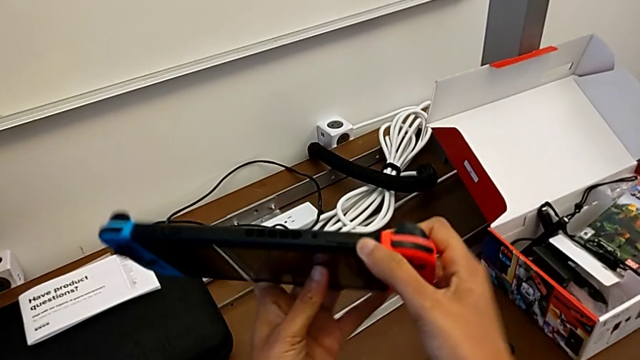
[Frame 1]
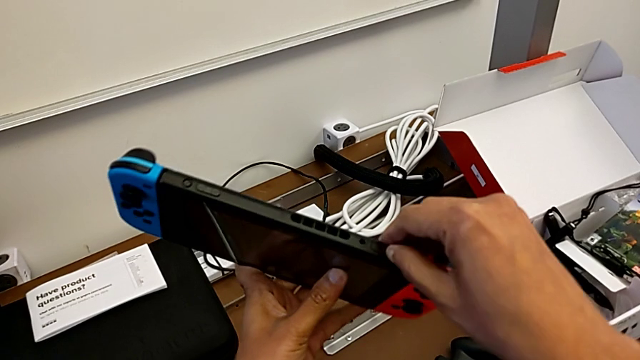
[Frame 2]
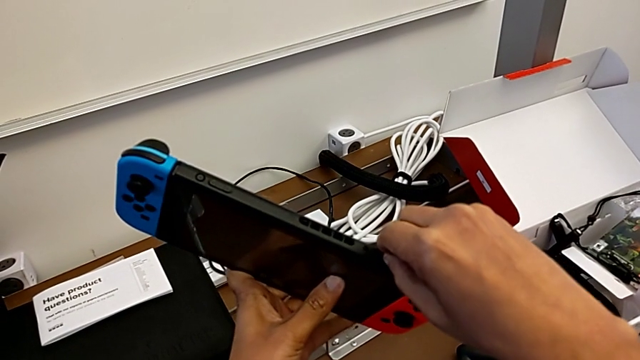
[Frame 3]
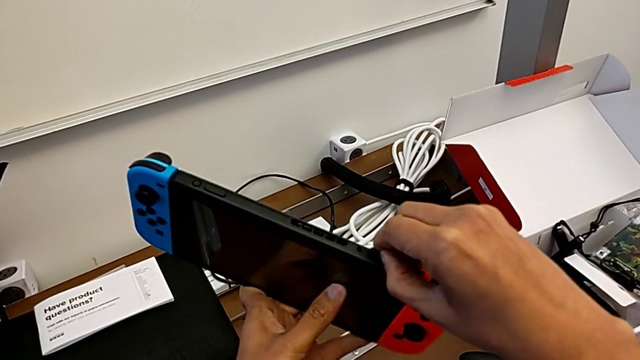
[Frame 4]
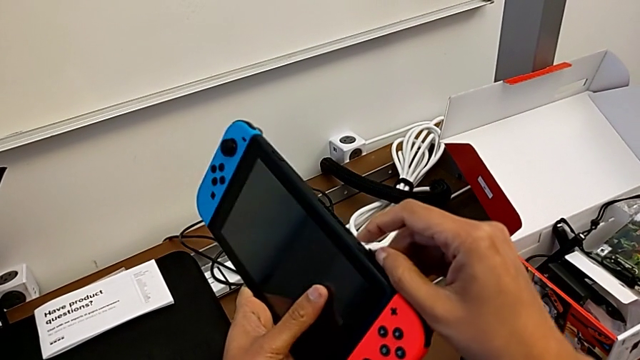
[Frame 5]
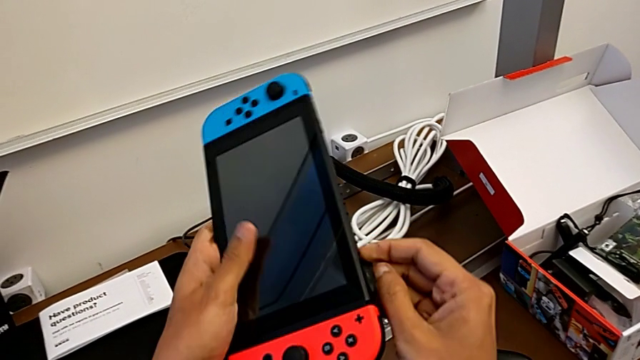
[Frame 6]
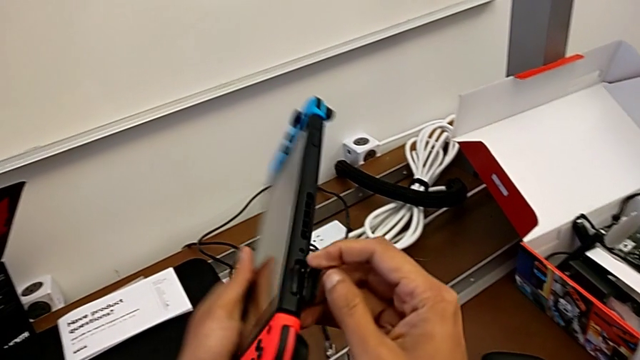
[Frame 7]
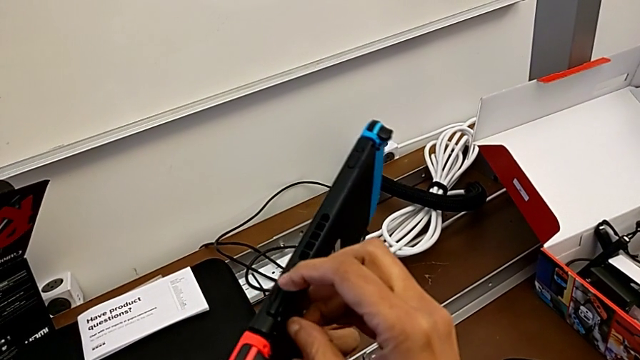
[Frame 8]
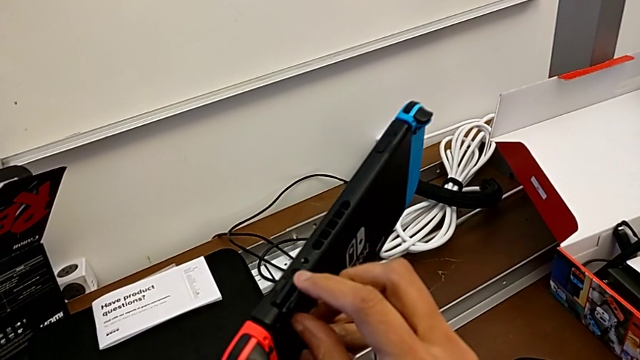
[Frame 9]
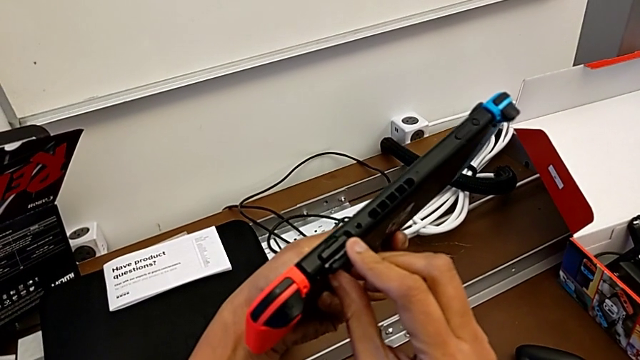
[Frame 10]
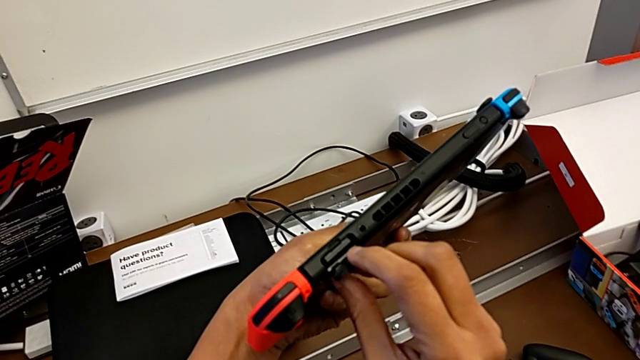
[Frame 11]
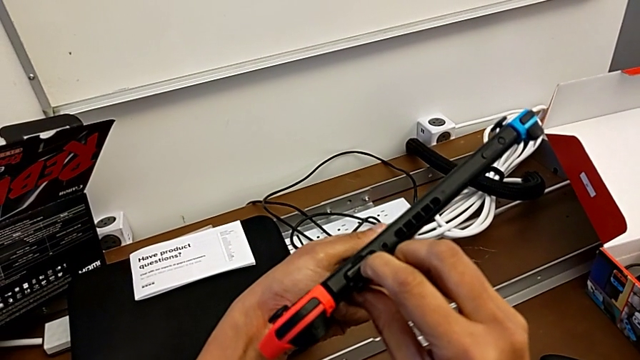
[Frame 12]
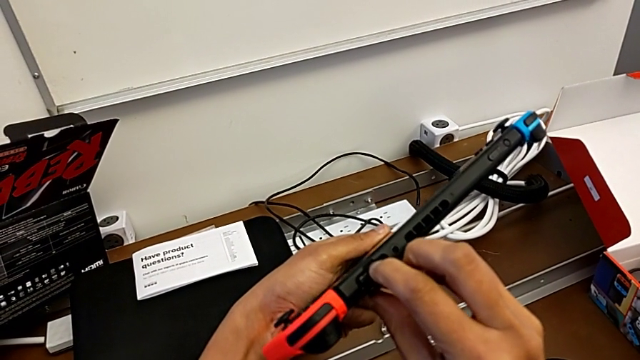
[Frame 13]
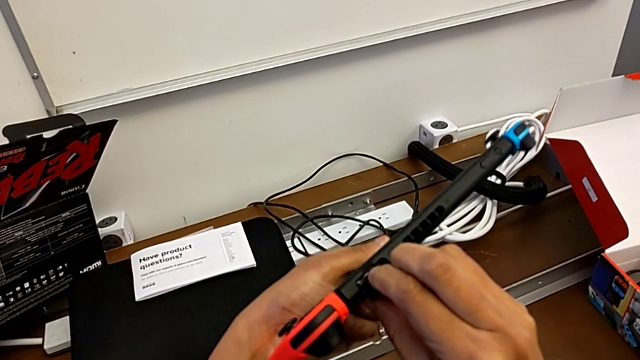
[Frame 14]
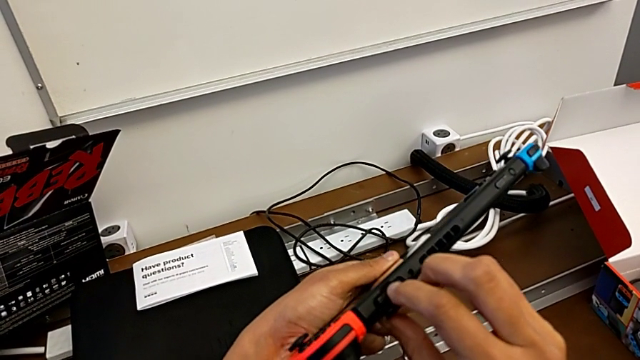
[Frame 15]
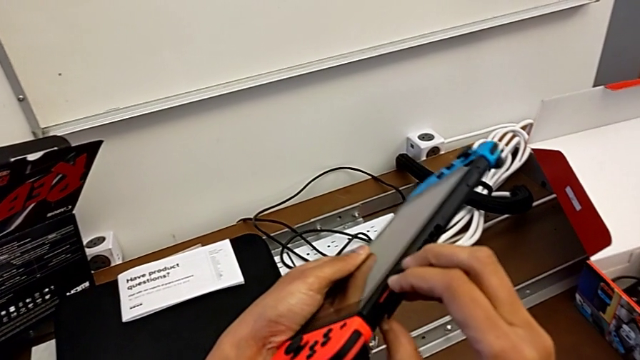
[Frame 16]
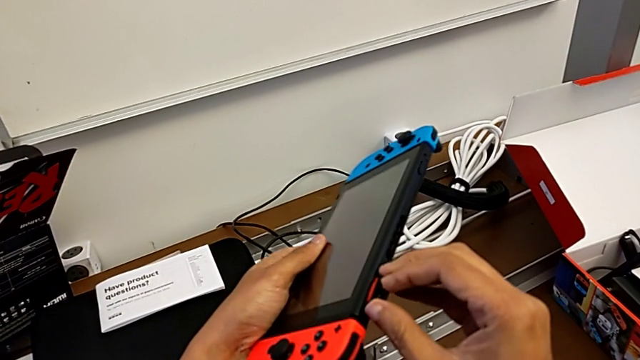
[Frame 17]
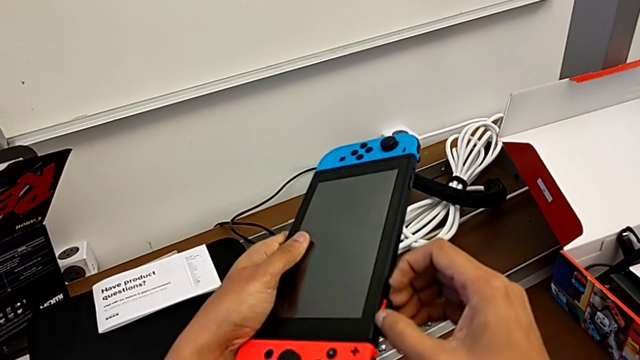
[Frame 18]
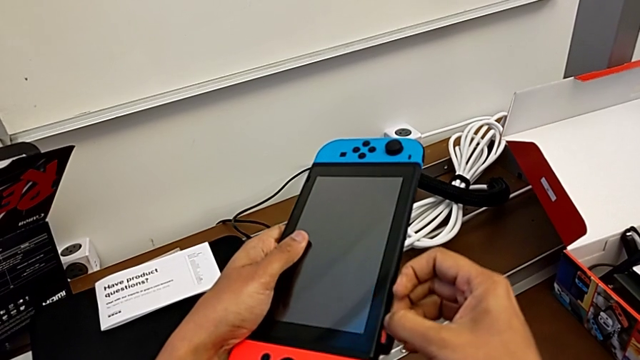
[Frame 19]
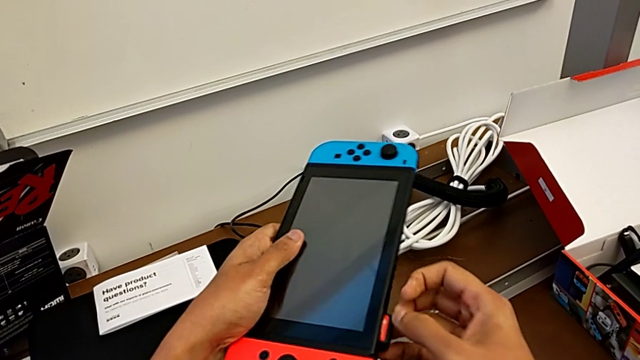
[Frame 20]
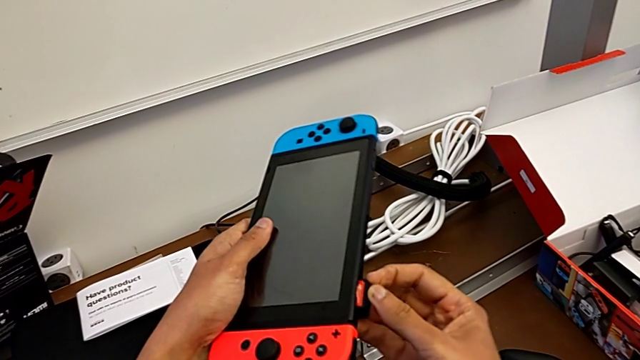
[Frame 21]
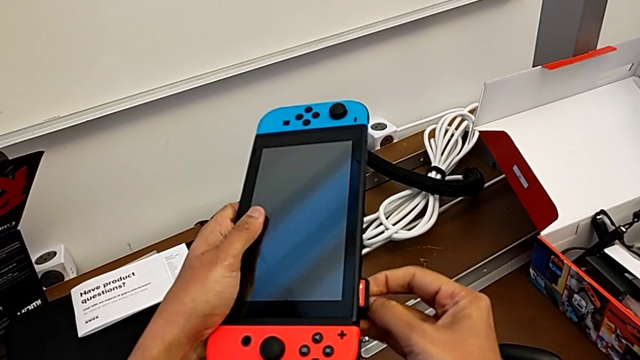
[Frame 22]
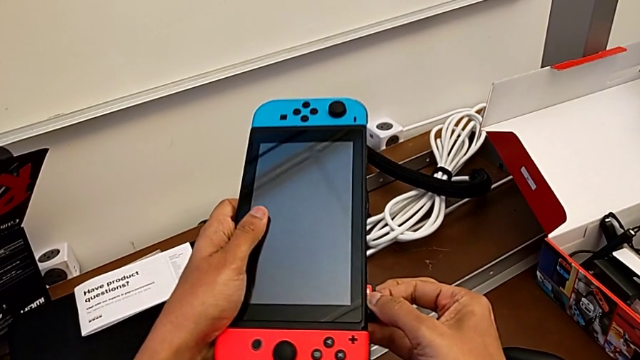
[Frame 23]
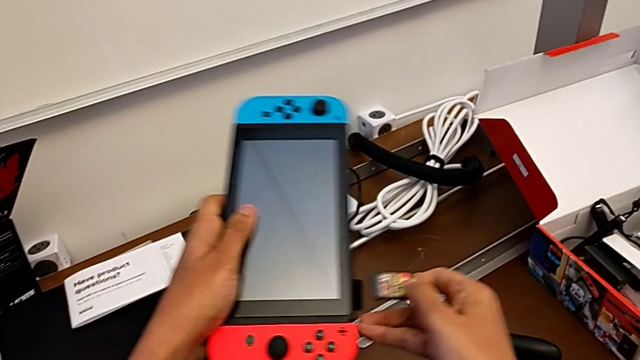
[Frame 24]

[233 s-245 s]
The camera wearer is changing the game card of the Nintendo Switch. They pull the button, press the game card and withdraw it.

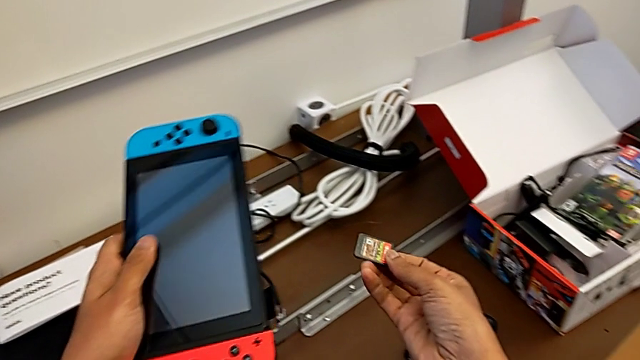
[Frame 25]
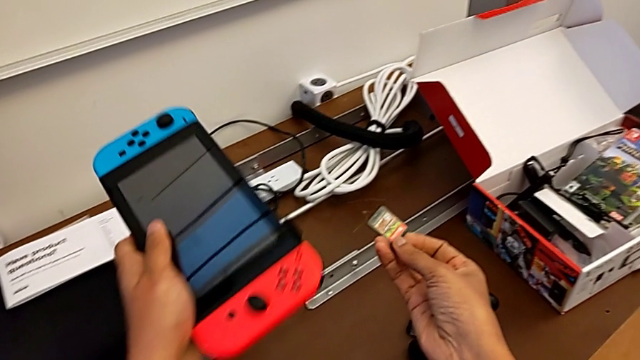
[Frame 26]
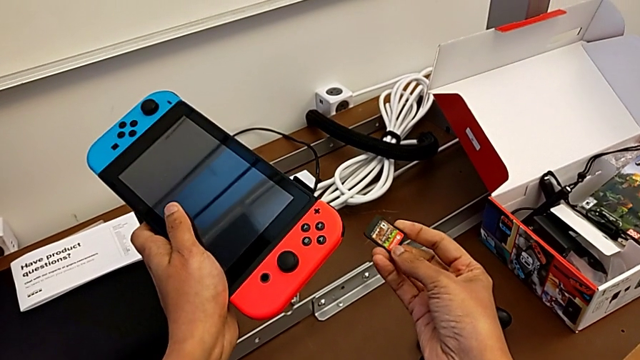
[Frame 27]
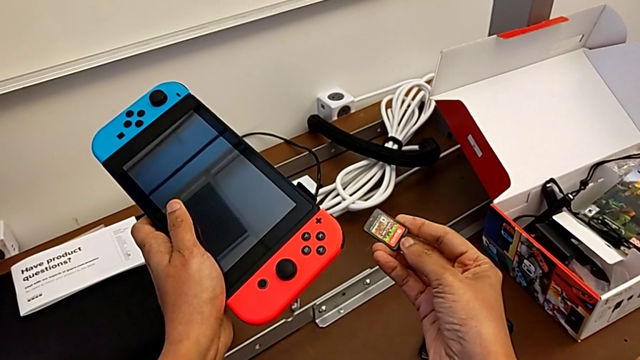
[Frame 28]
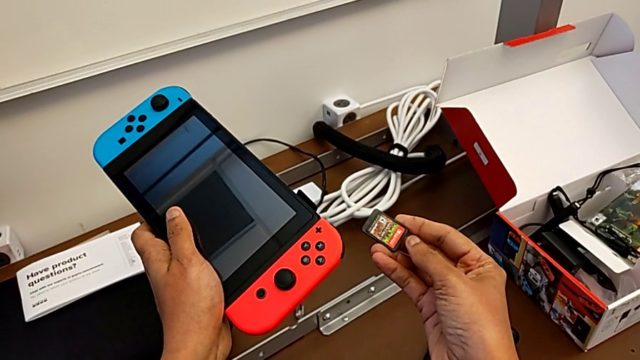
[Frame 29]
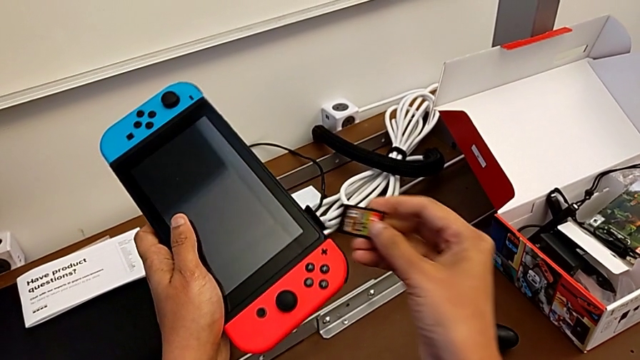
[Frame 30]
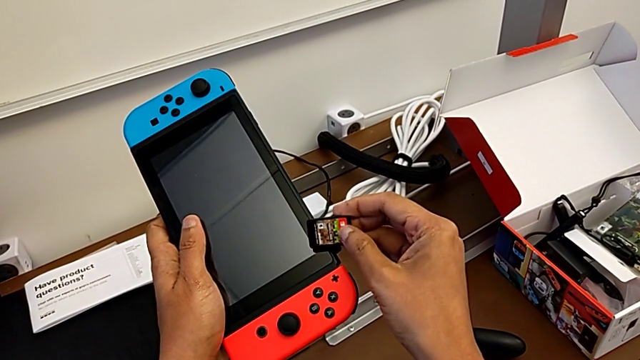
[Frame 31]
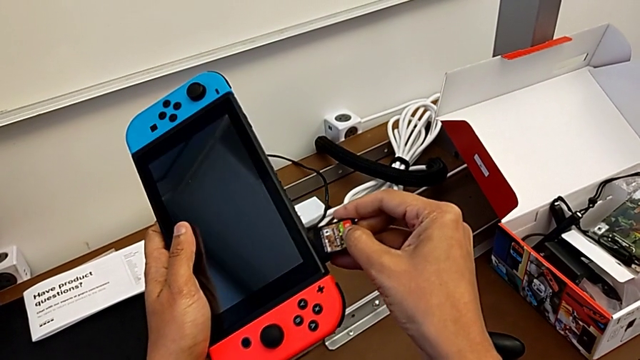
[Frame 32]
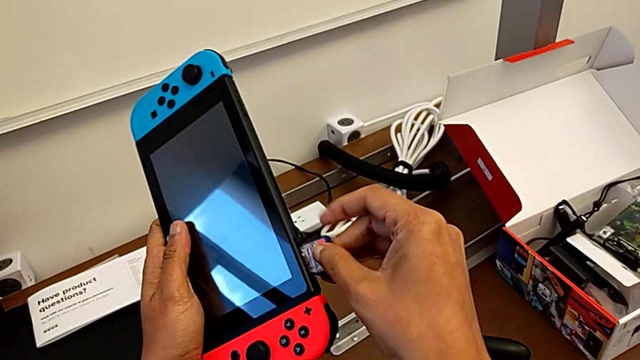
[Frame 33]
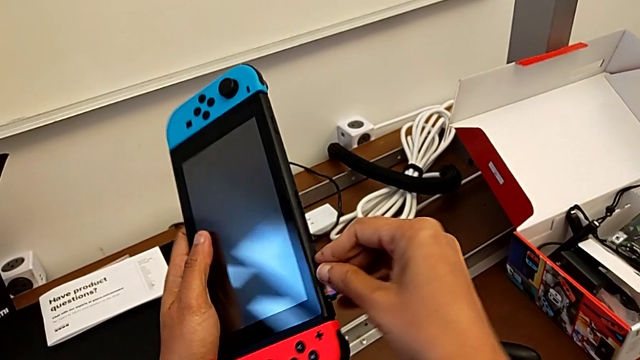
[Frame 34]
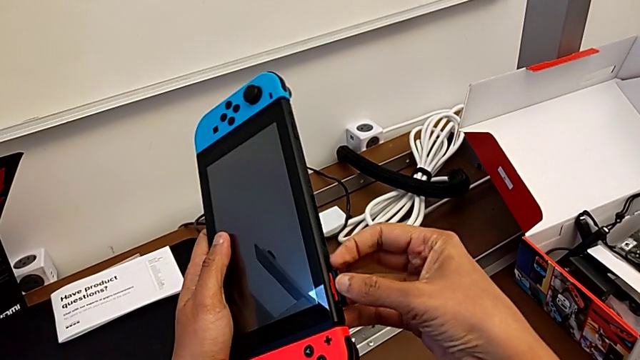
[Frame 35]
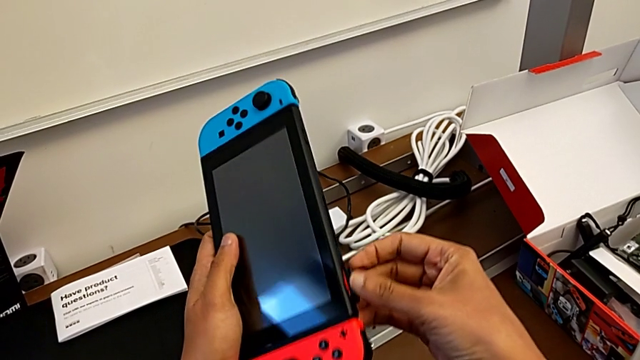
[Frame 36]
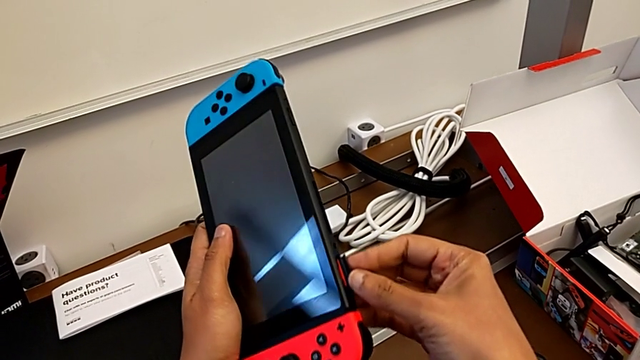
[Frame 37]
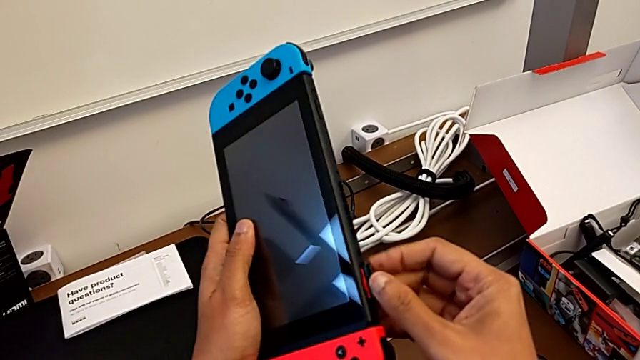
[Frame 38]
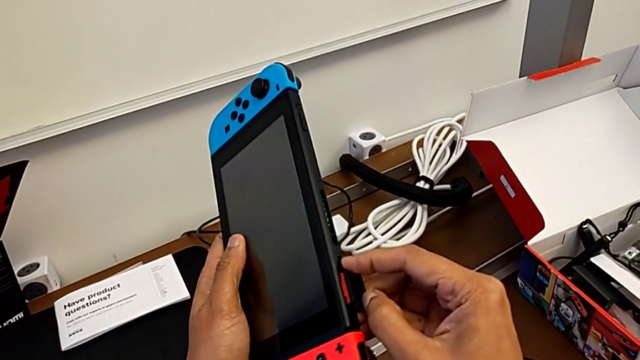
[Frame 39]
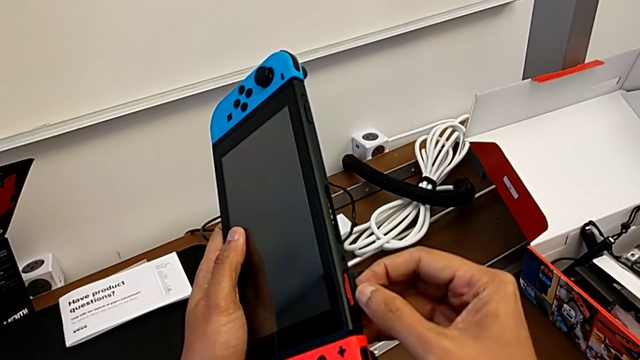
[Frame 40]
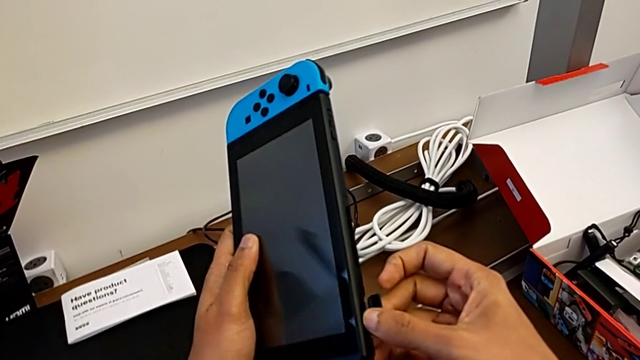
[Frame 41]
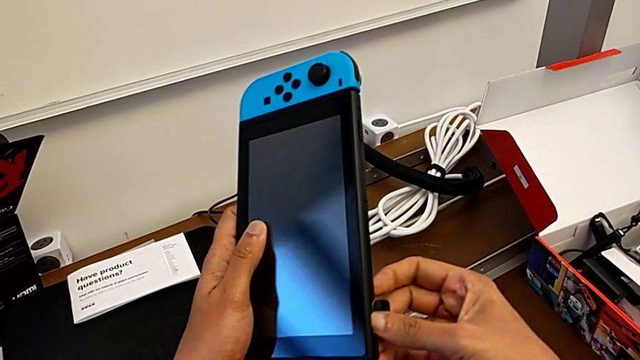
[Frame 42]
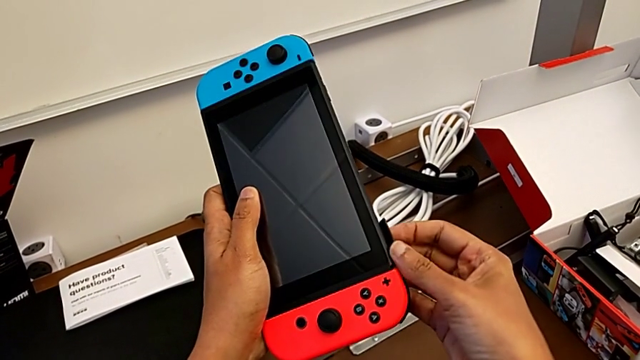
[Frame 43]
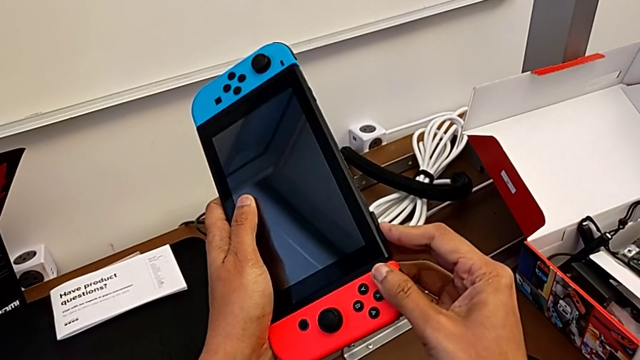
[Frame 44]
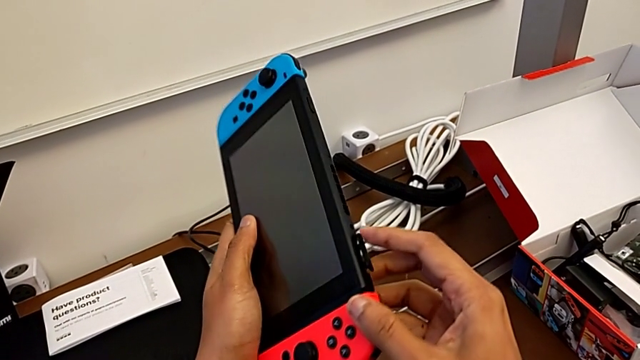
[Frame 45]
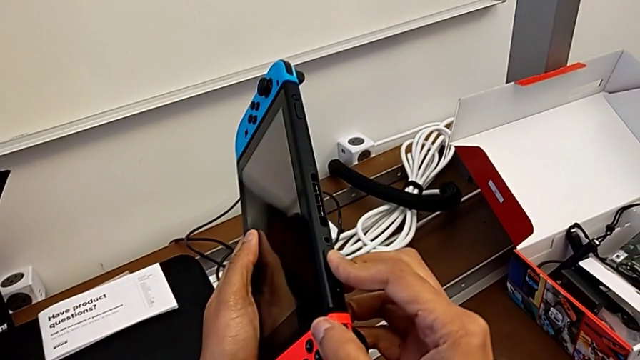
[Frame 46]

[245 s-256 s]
The camera wearer is changing the game card of the Nintendo Switch. They hold the game card, insert it, push it and begin to close it.
